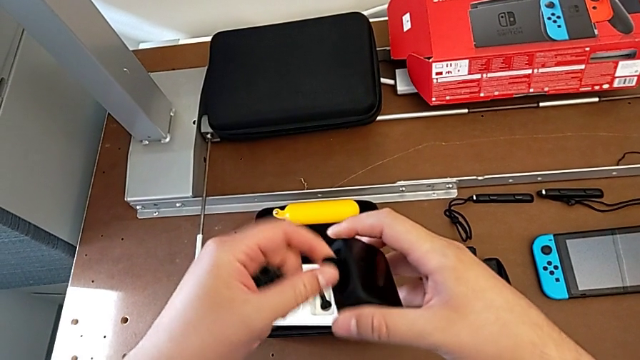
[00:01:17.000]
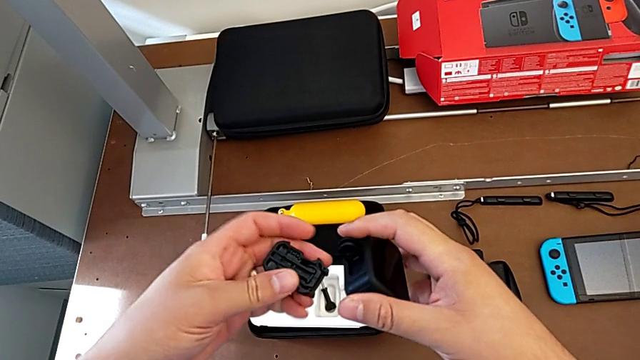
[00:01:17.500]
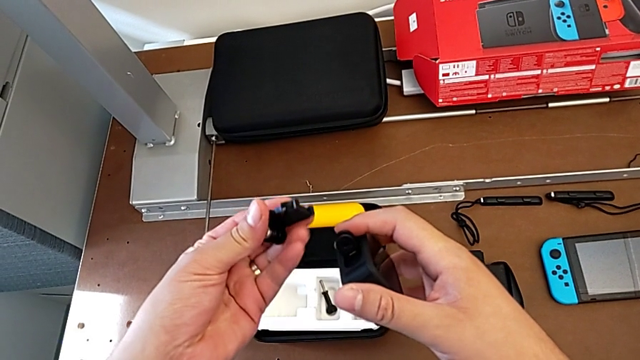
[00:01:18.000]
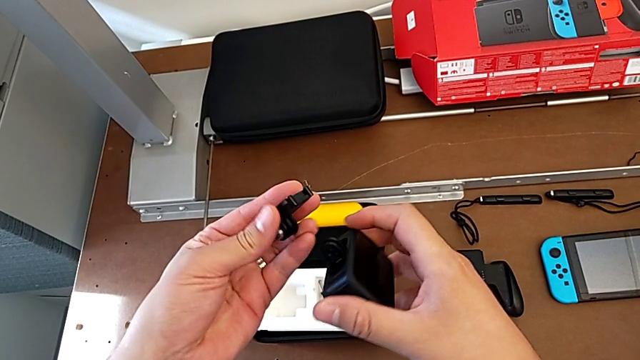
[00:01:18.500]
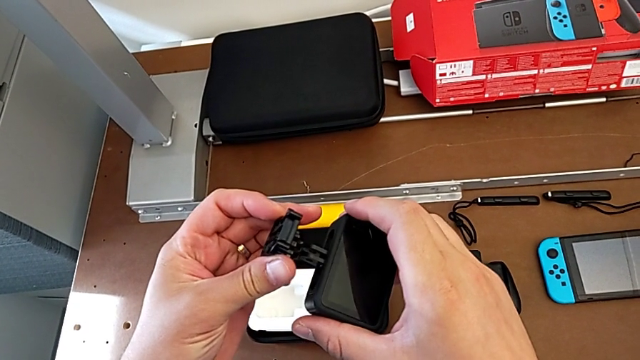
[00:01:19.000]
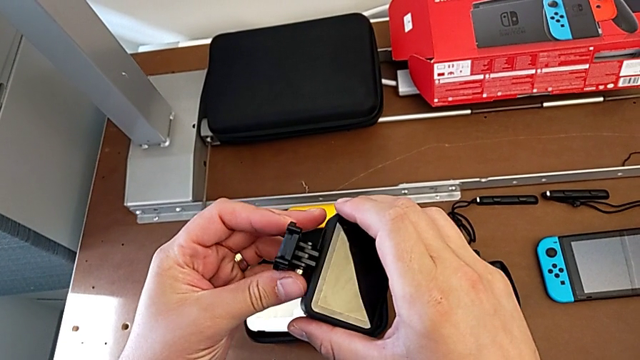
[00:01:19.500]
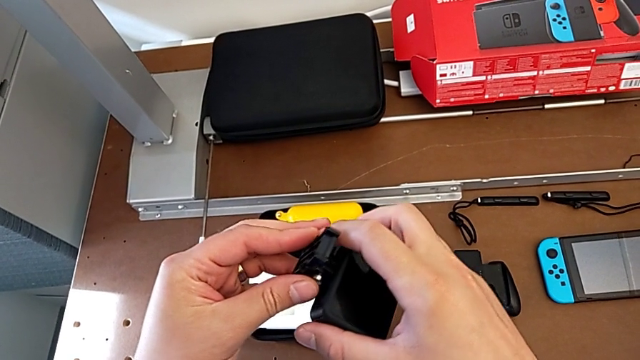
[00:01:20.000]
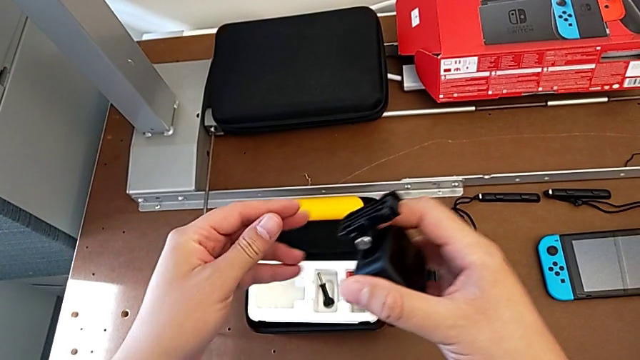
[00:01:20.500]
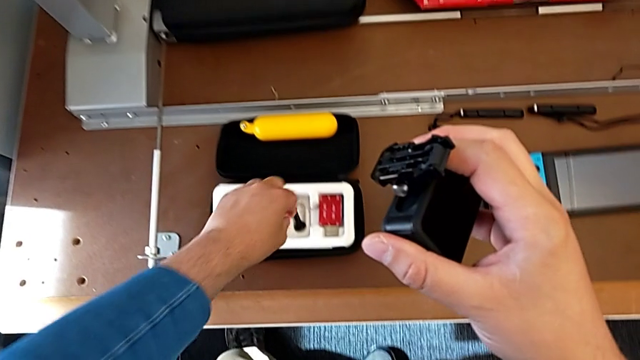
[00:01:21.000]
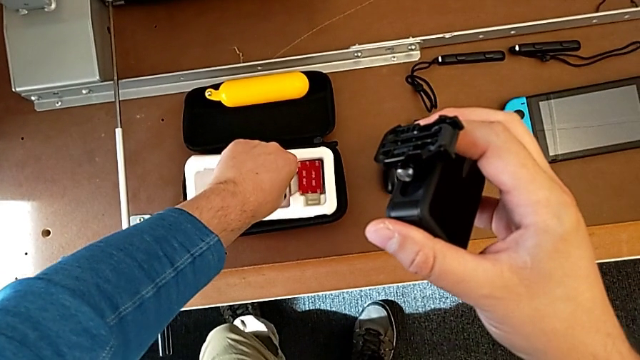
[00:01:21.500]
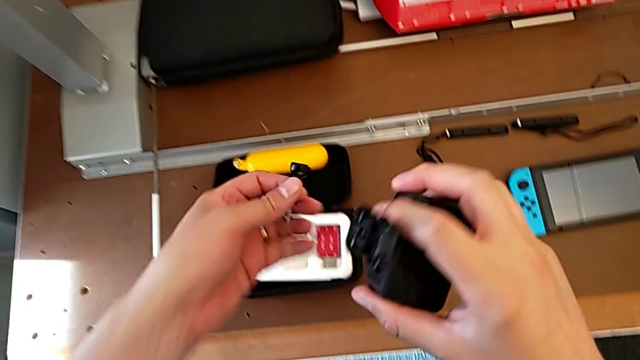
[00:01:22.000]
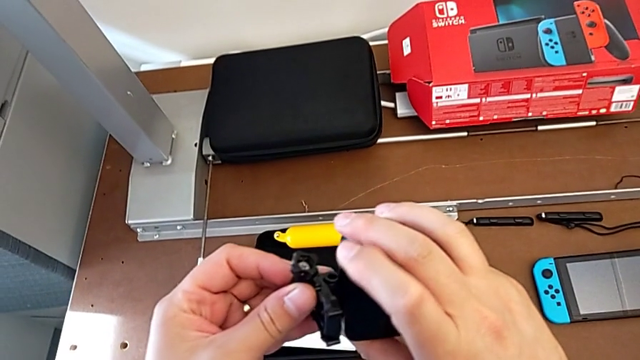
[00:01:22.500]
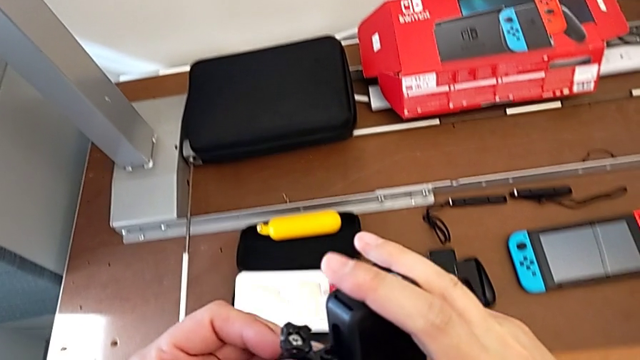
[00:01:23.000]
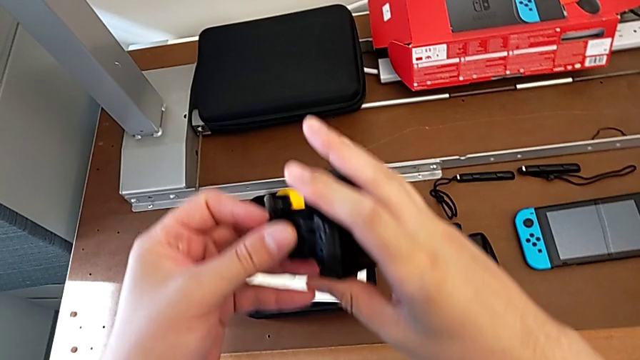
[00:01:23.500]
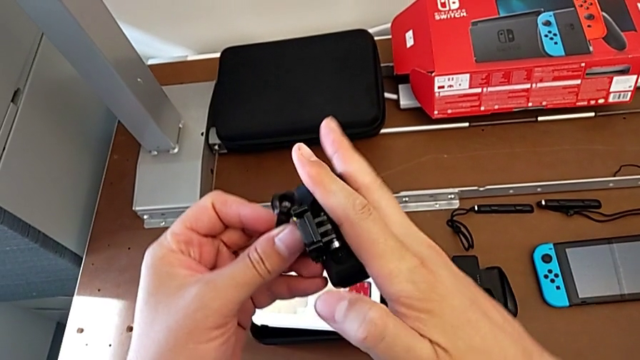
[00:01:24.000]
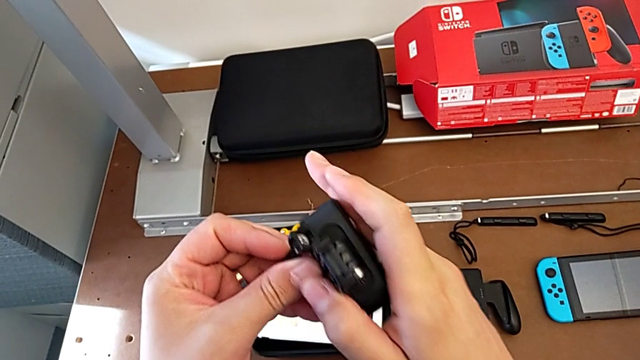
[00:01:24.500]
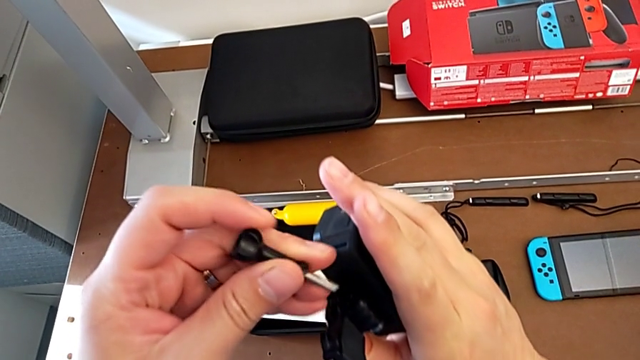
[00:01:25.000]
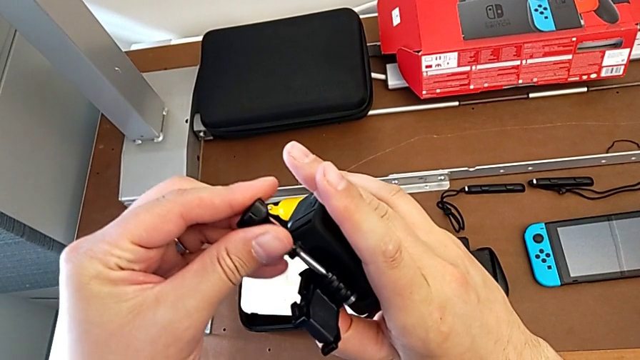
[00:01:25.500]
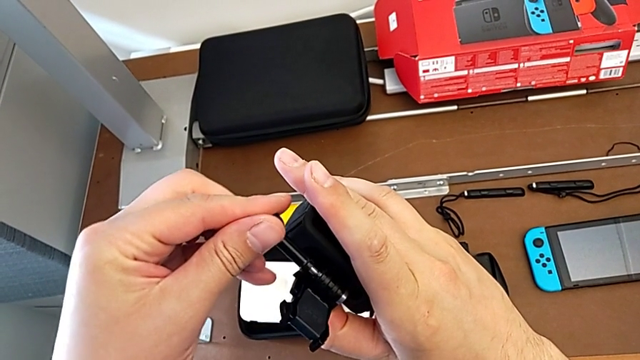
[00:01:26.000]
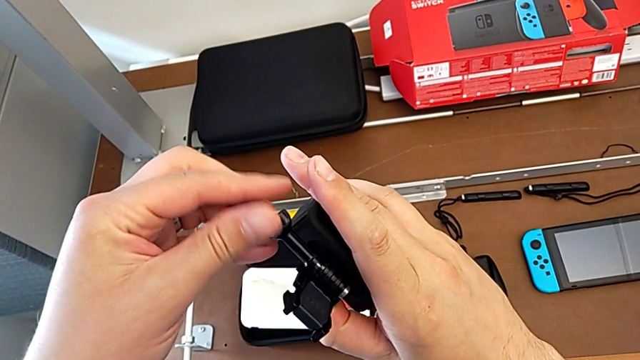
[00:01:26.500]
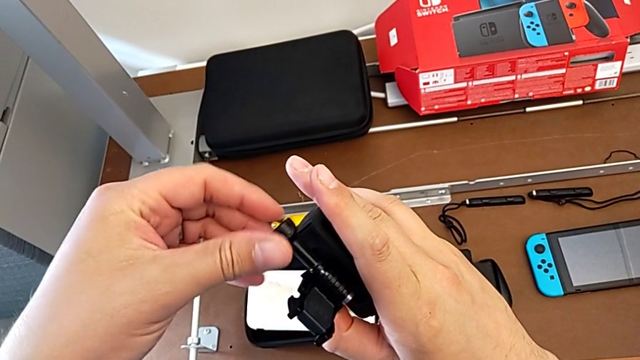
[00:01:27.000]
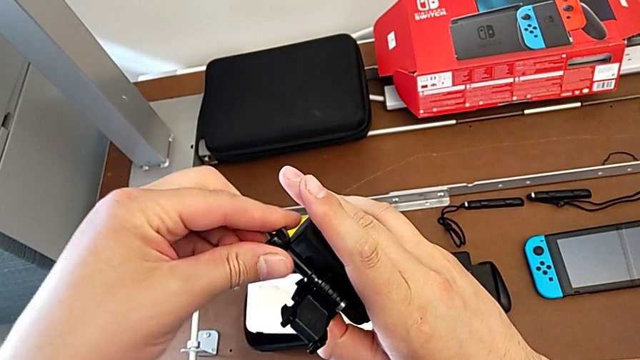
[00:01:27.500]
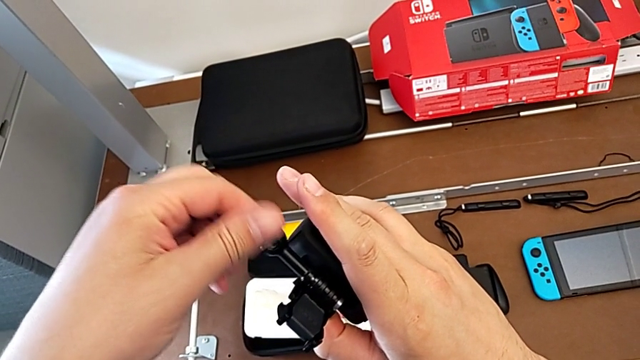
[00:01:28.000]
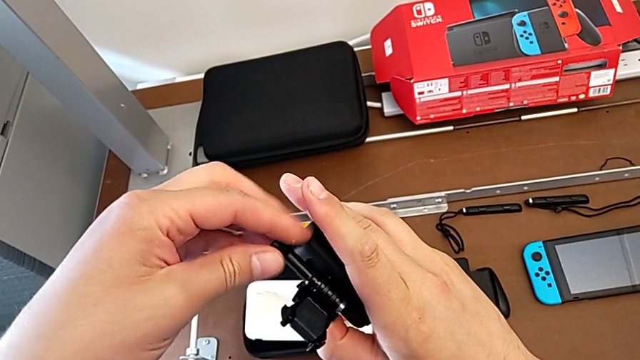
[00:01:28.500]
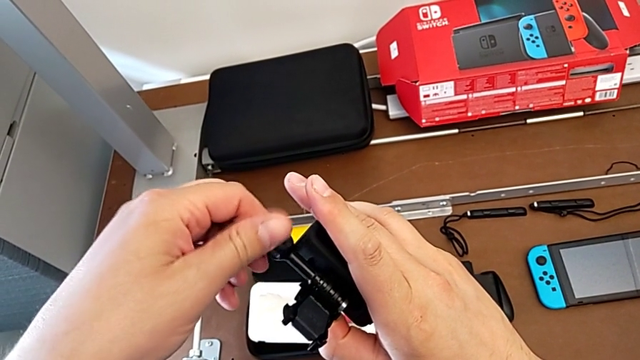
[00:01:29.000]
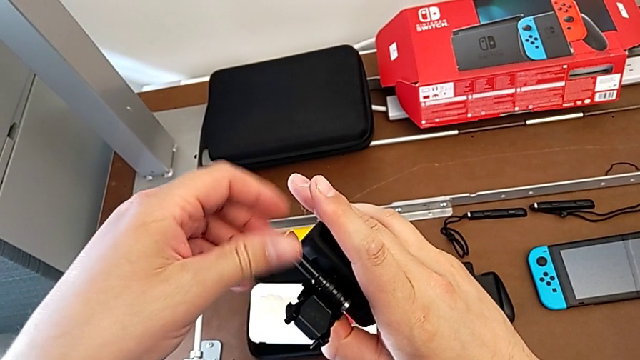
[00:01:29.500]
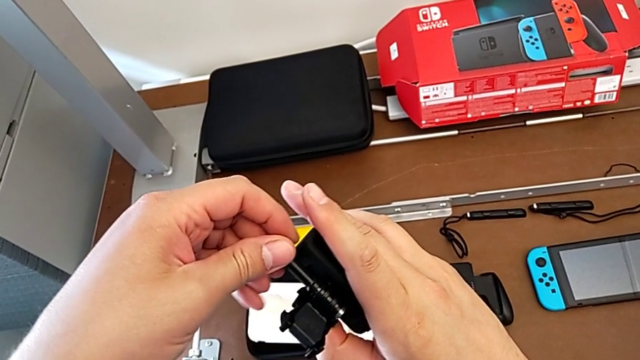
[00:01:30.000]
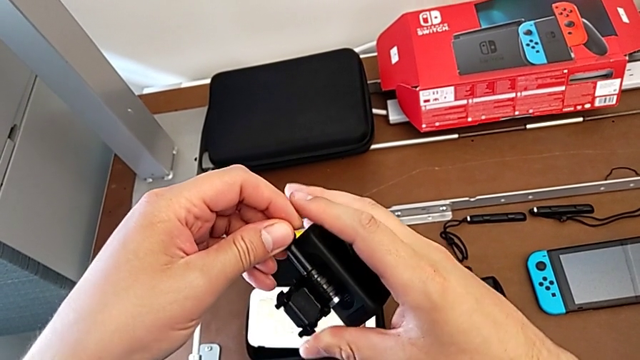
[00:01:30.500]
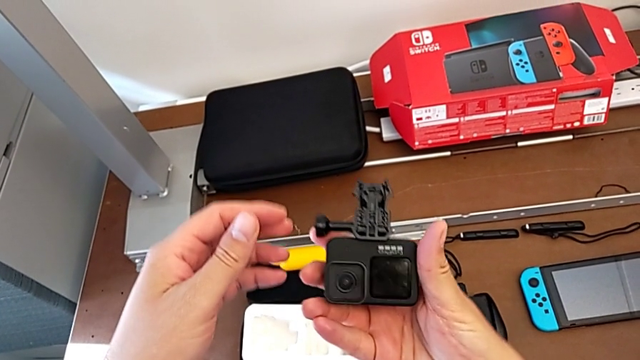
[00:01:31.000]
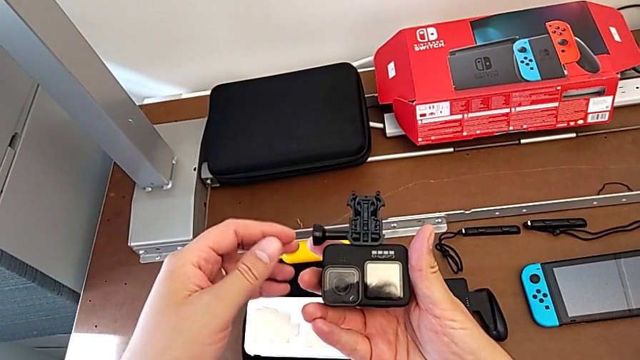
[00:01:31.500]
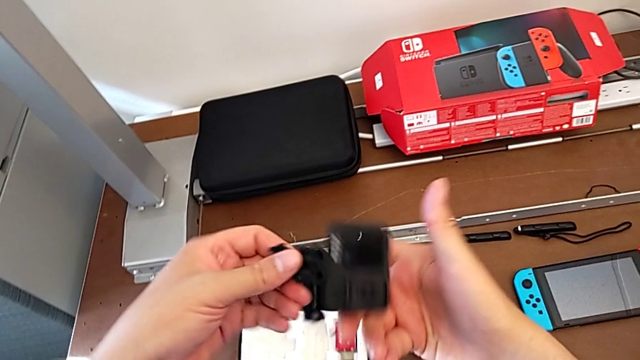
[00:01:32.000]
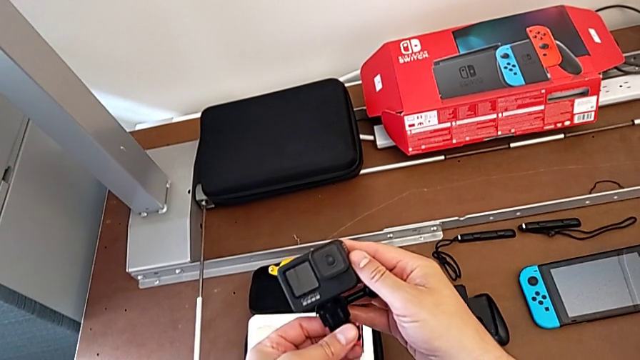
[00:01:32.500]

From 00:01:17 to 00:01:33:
The camera wearer is detaching the shift arm. They insert the handheld grip, grab the screw, insert it, screw it and rotate the GoPro.

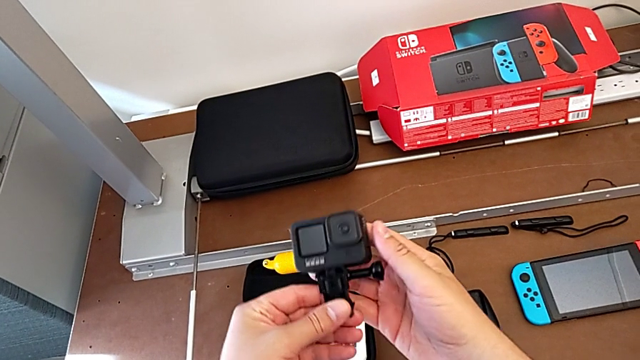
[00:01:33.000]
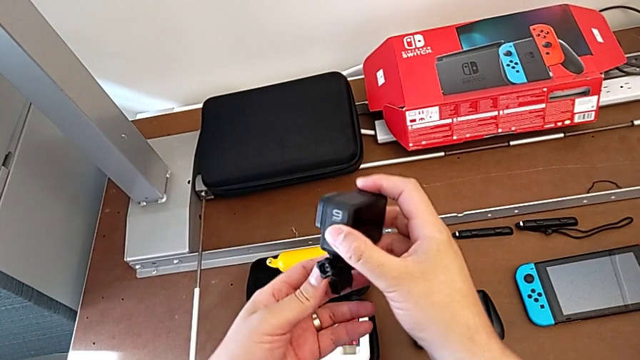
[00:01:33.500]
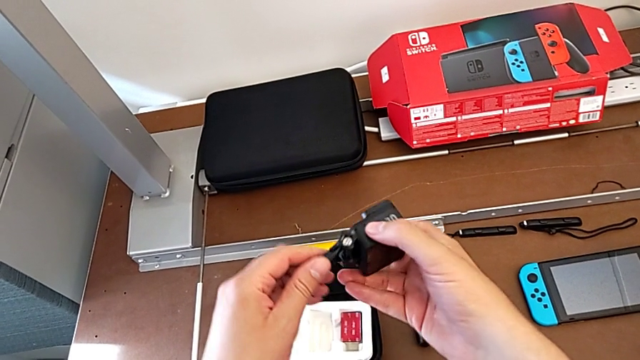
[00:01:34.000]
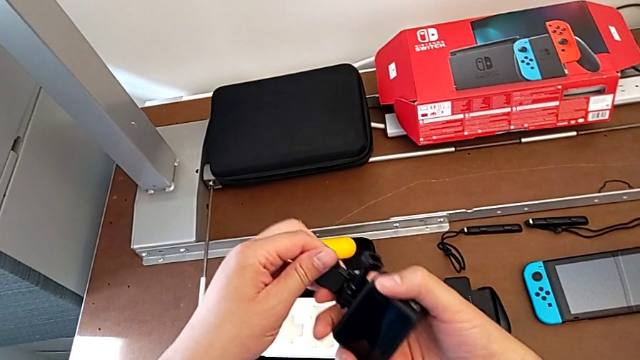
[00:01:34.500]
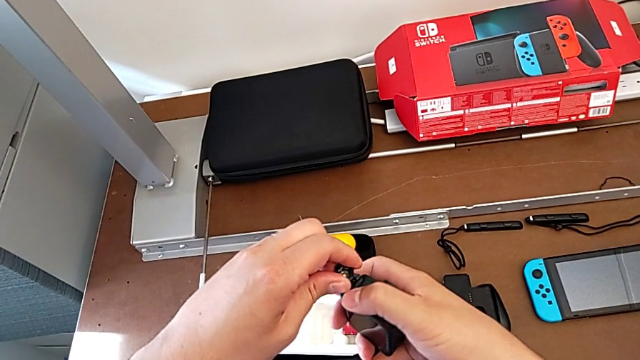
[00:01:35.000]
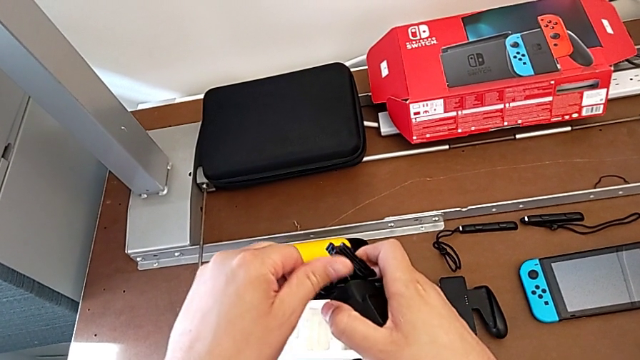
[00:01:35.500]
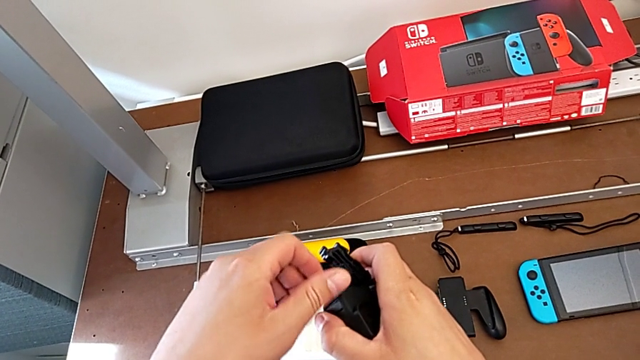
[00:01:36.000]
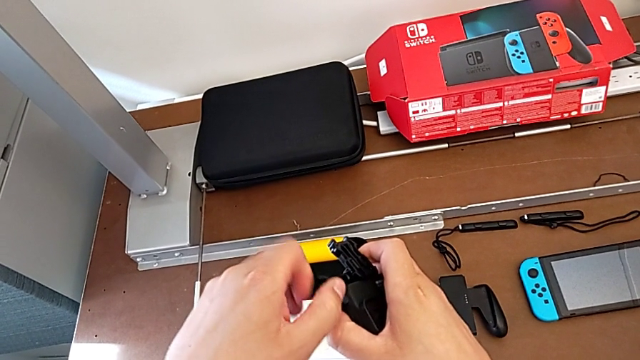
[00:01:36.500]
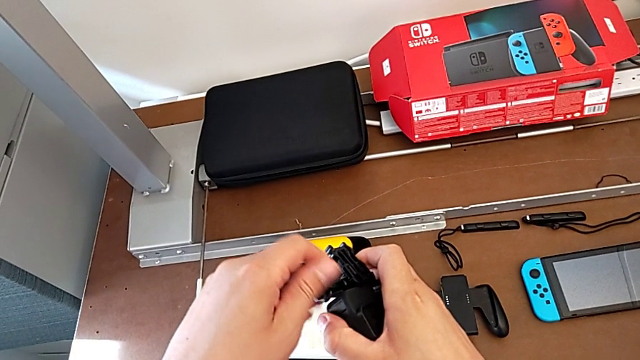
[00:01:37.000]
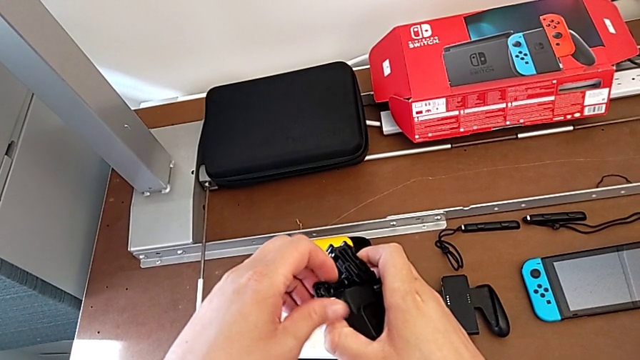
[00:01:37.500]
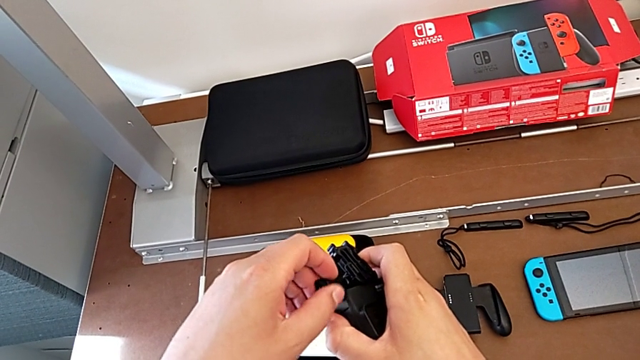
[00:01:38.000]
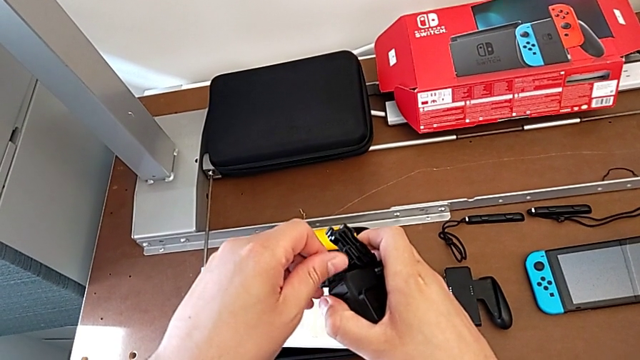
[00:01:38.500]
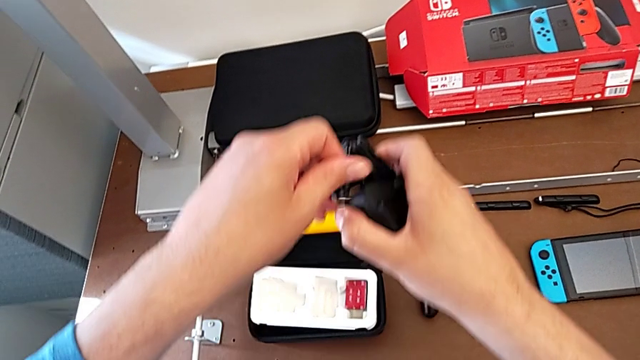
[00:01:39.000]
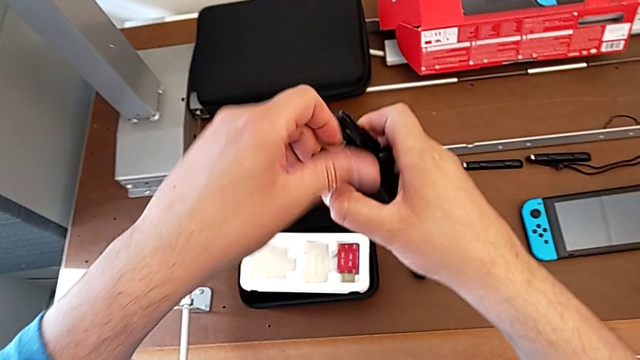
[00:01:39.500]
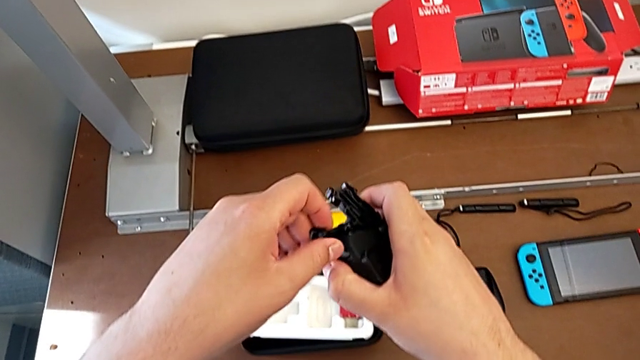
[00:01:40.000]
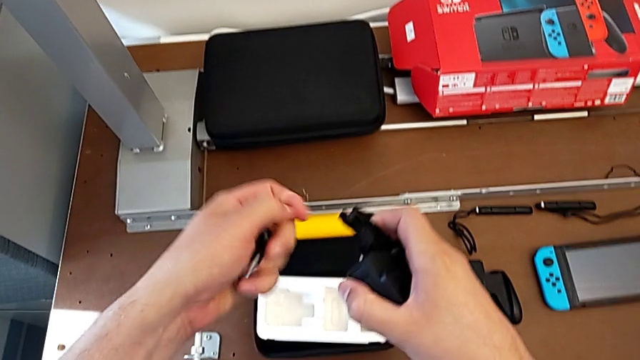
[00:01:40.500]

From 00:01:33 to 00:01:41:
The camera wearer is attaching the handheld grip to the GoPro. They rotate the GoPro twice and unscrew the screw.
